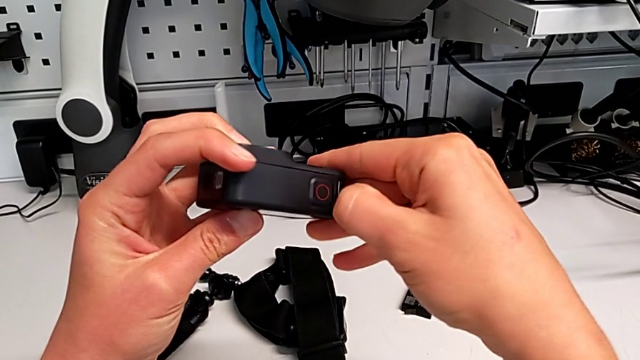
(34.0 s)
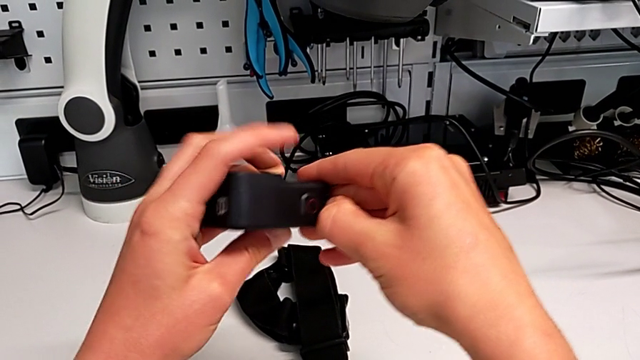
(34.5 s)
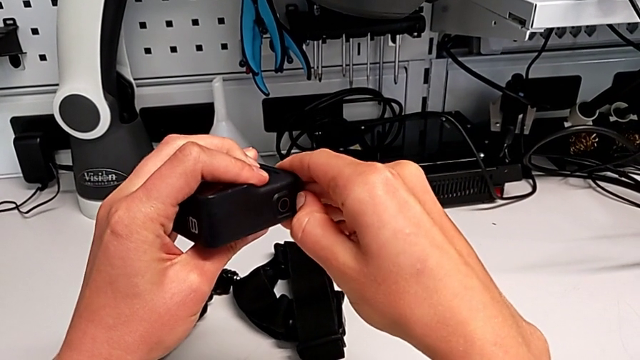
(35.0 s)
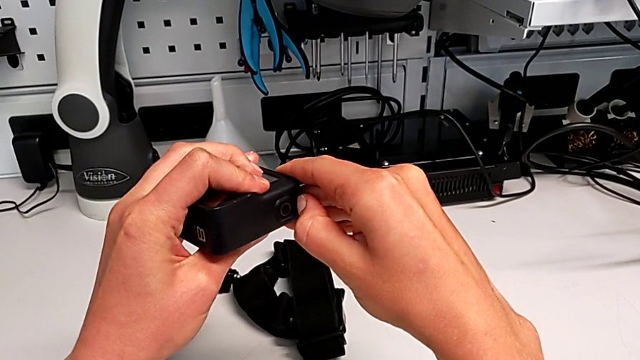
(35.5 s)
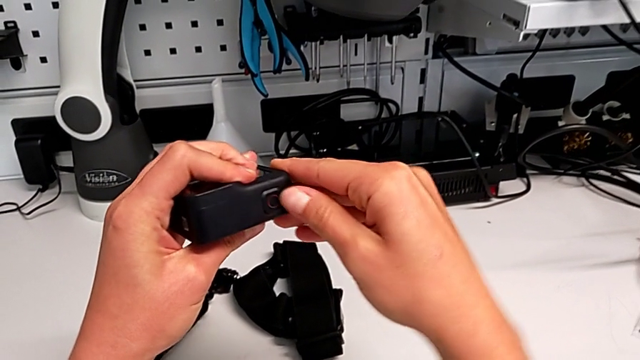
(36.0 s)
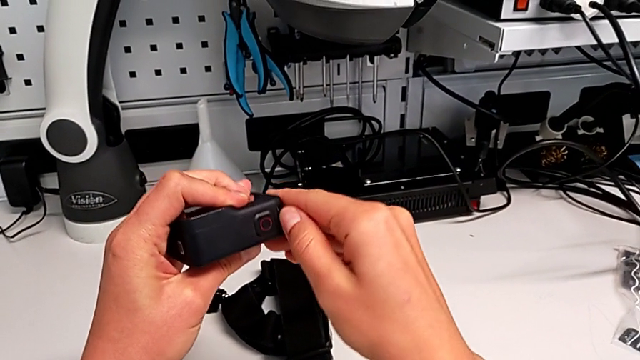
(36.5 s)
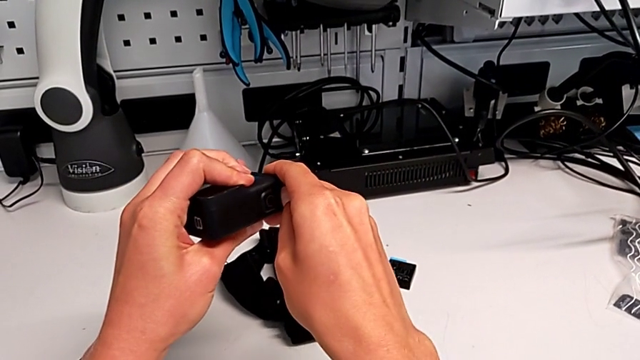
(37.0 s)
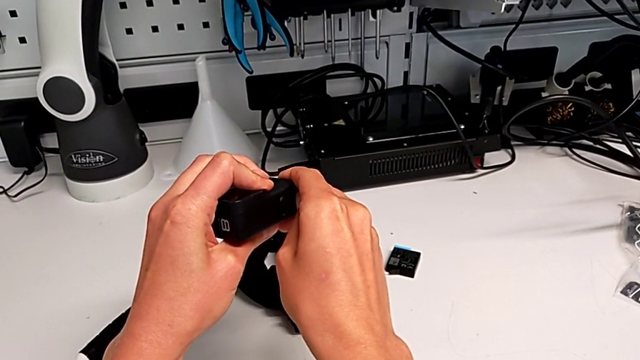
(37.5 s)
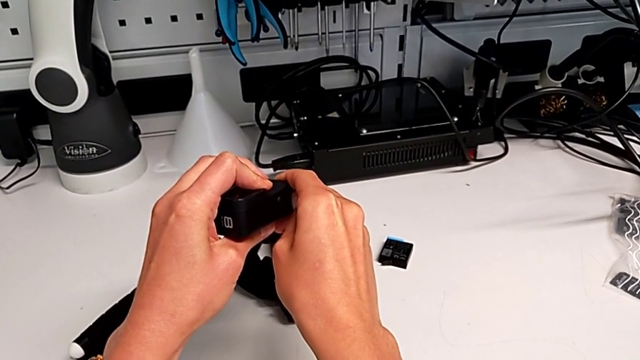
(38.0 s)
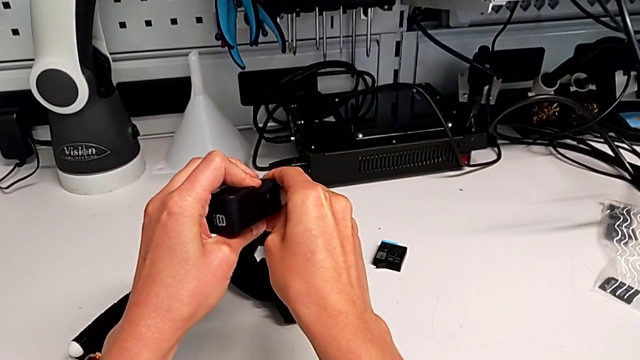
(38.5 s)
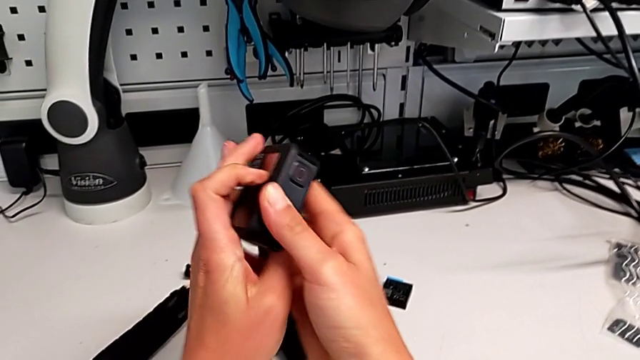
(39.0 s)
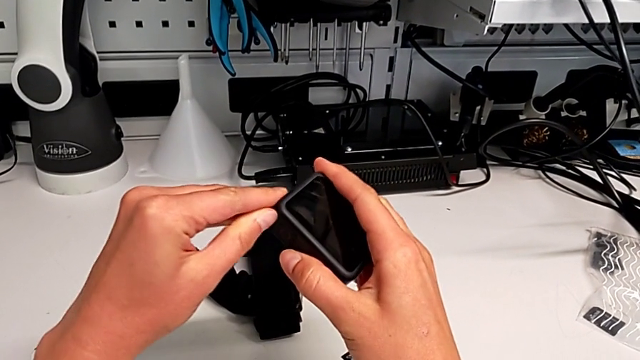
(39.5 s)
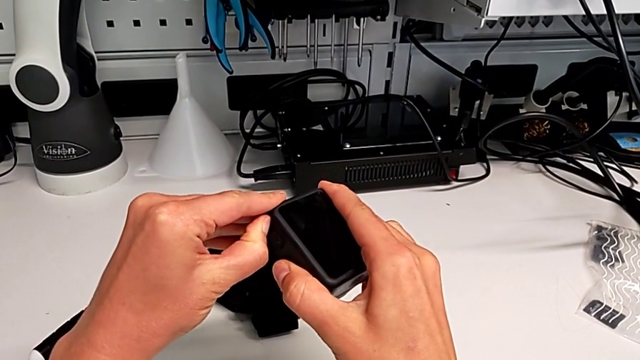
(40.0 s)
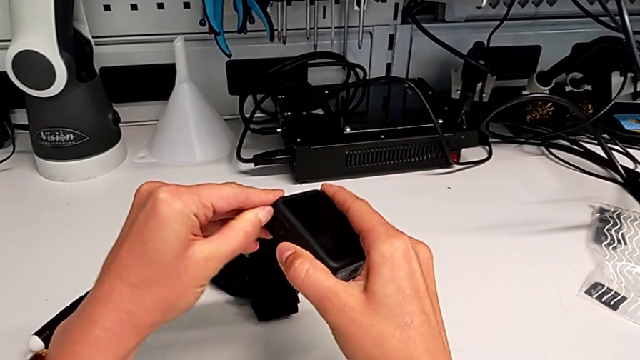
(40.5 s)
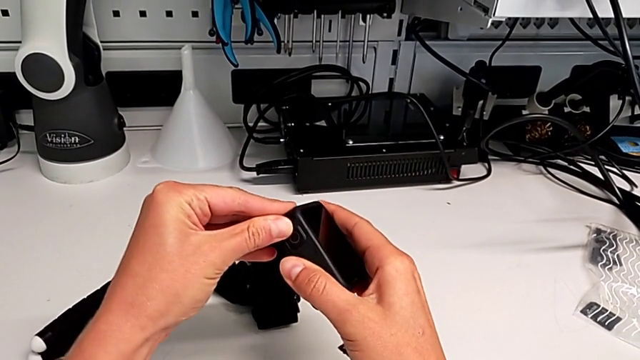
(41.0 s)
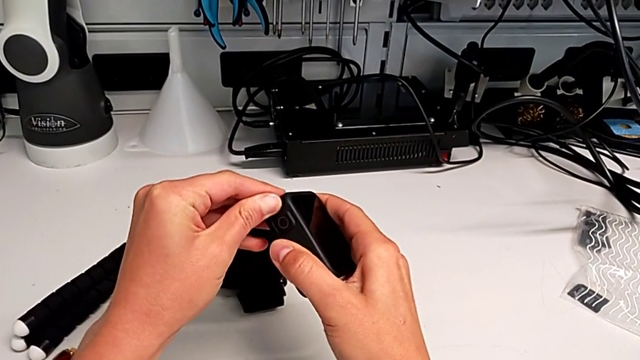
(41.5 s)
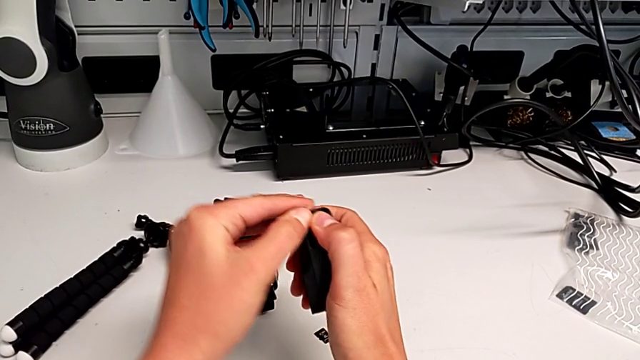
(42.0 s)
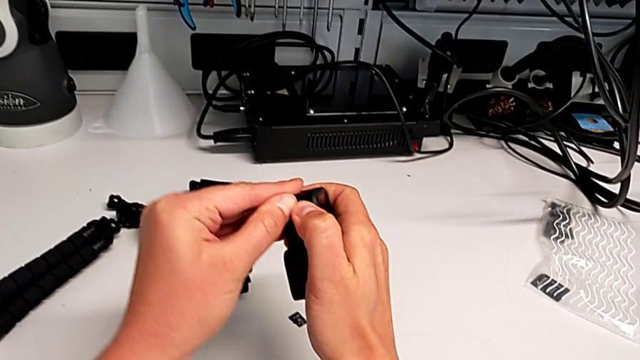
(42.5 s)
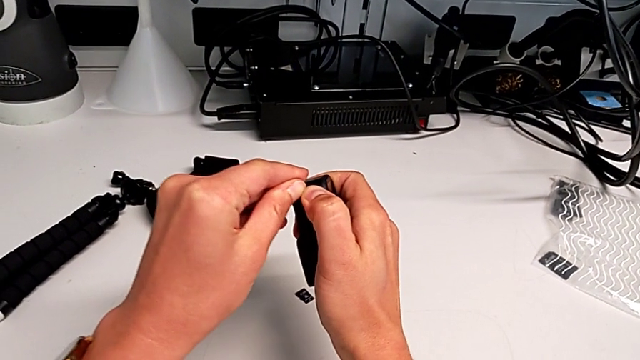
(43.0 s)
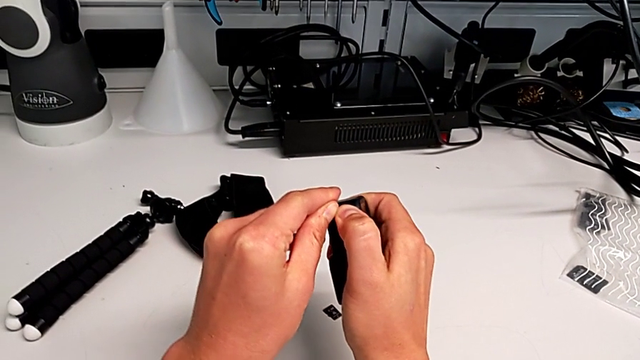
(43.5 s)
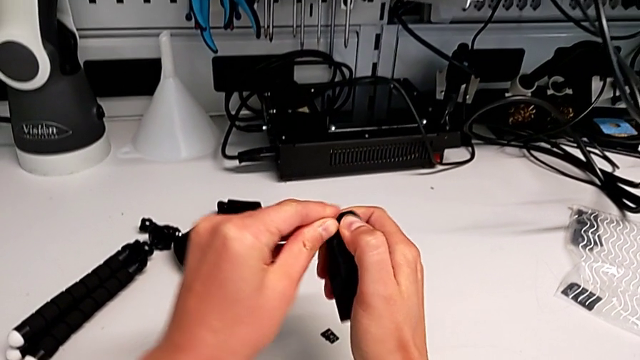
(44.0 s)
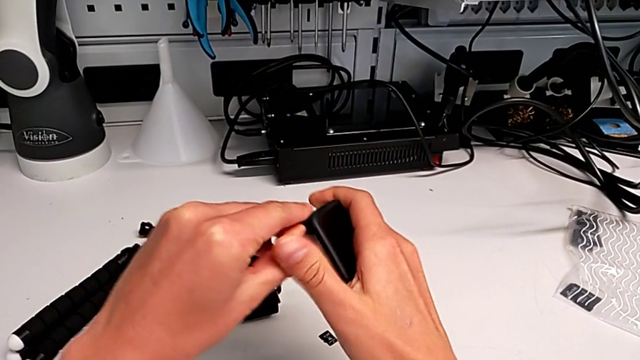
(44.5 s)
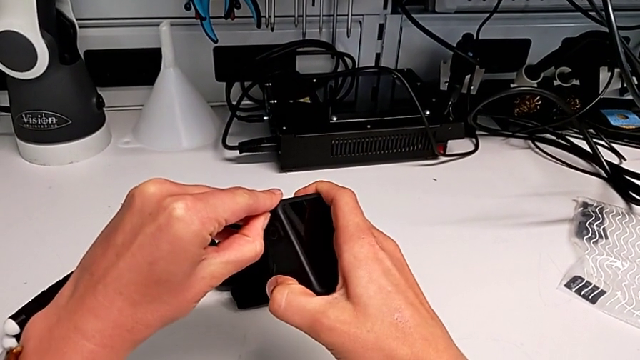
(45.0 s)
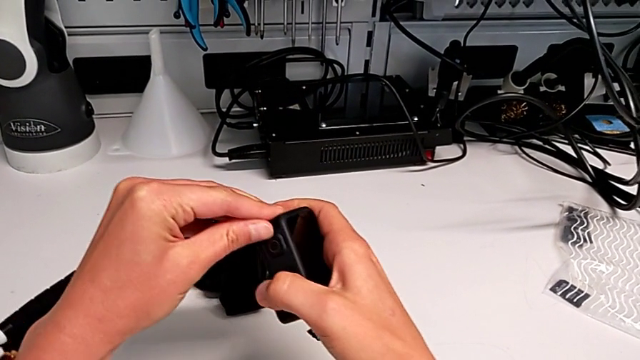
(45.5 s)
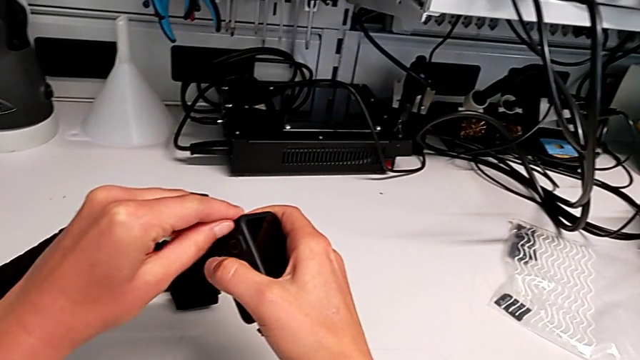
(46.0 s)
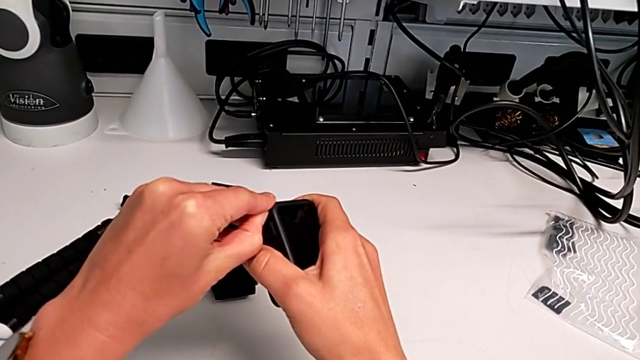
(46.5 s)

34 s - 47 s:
The camera wearer is exchanging the battery of the GoPro. They turn the GoPro, pull the battery door, rotate the GoPro and pull the battery door.

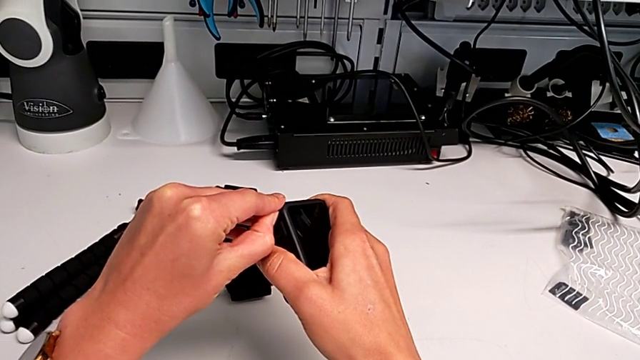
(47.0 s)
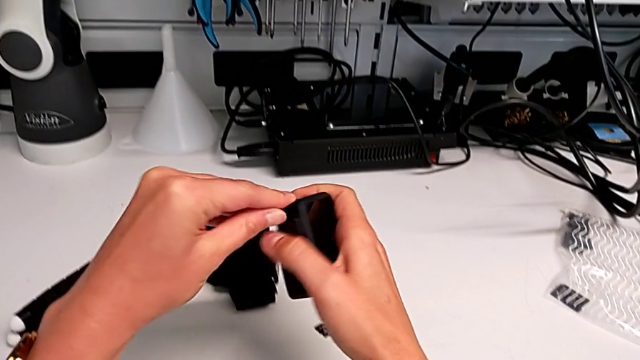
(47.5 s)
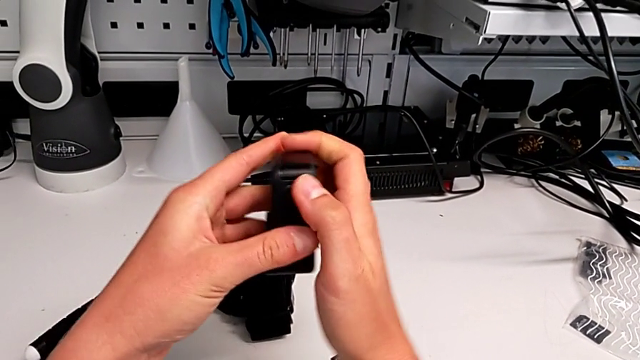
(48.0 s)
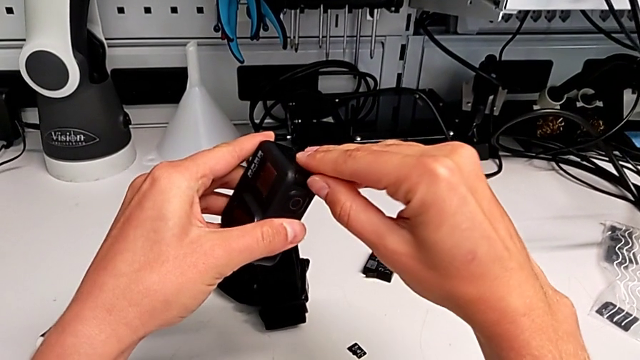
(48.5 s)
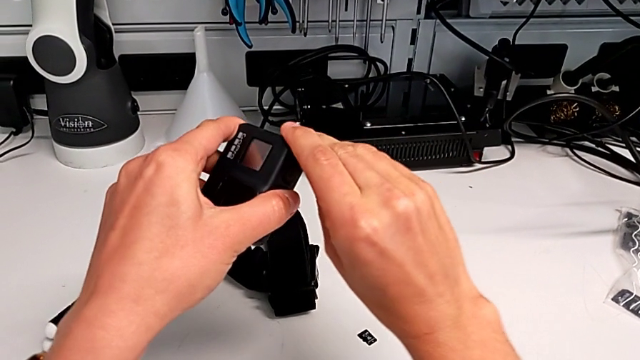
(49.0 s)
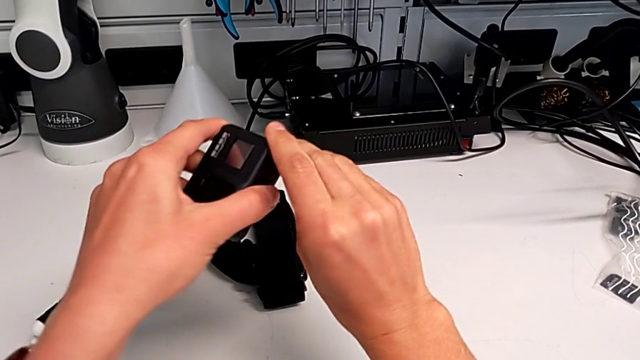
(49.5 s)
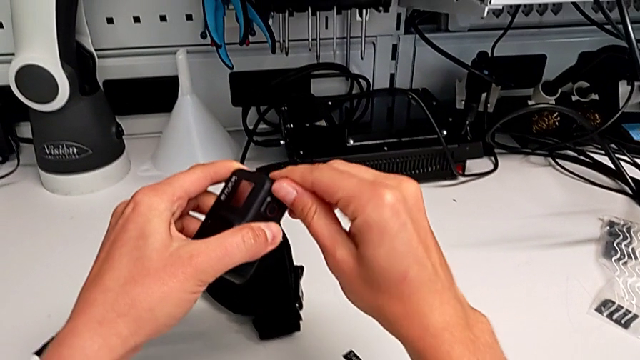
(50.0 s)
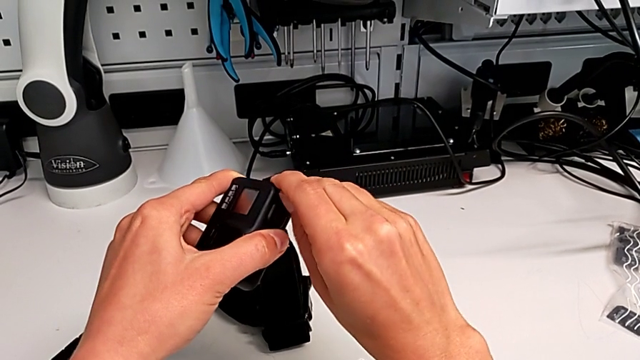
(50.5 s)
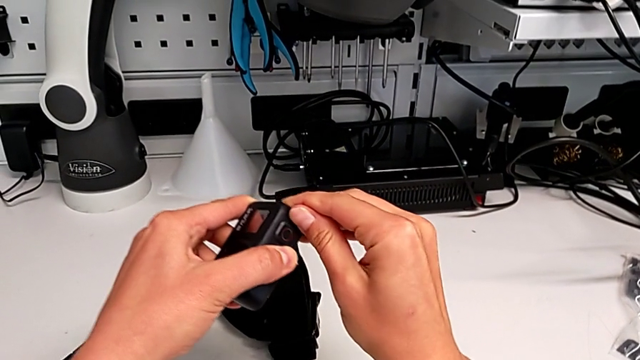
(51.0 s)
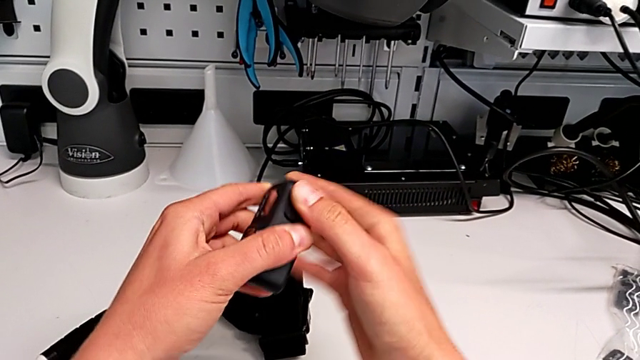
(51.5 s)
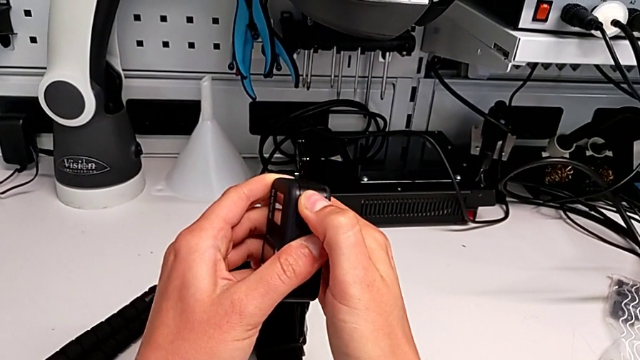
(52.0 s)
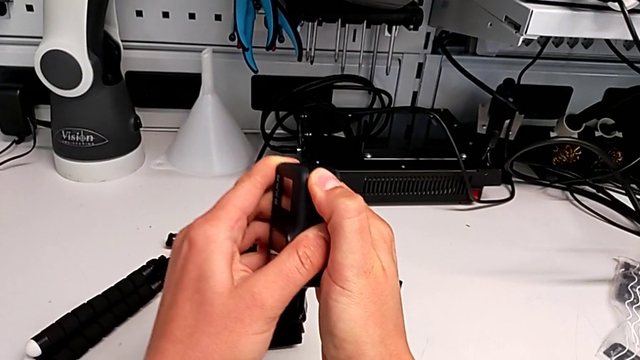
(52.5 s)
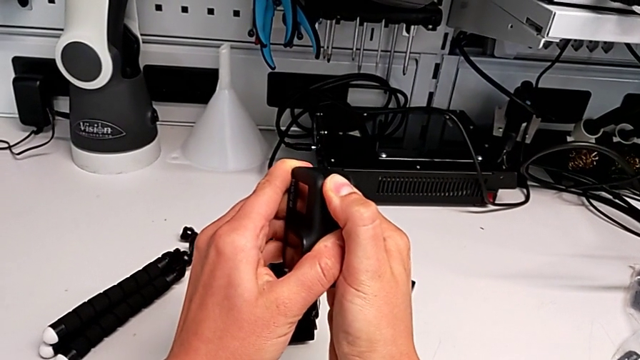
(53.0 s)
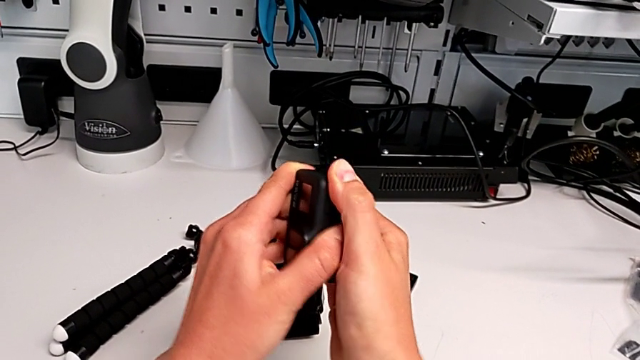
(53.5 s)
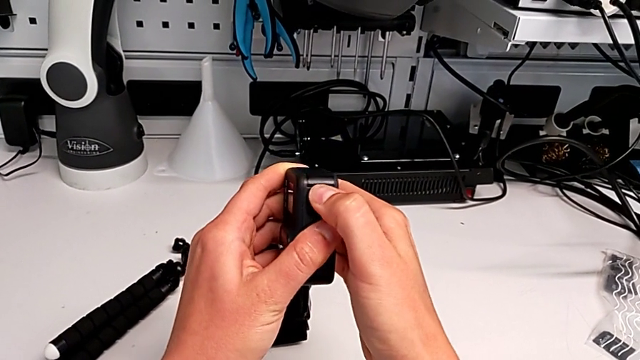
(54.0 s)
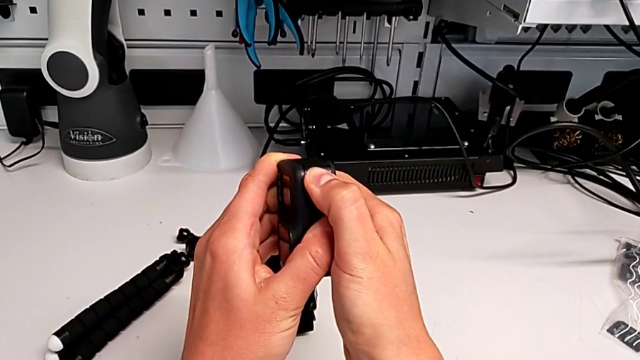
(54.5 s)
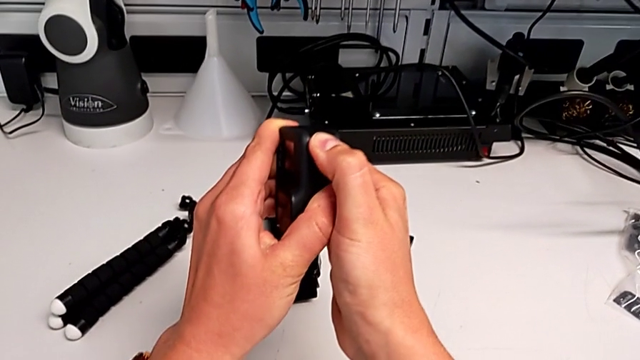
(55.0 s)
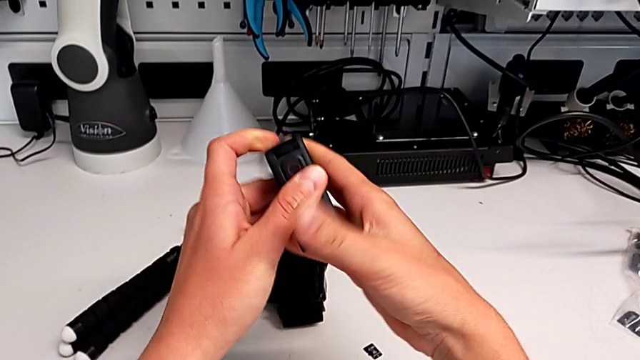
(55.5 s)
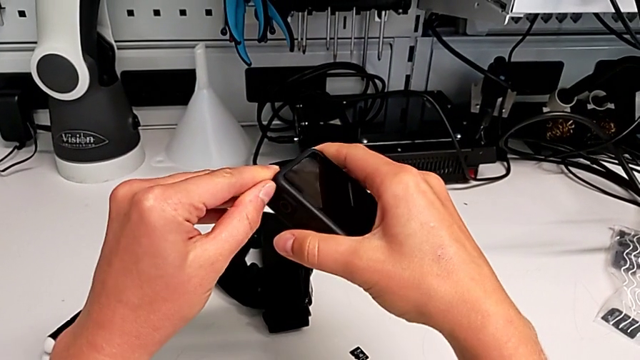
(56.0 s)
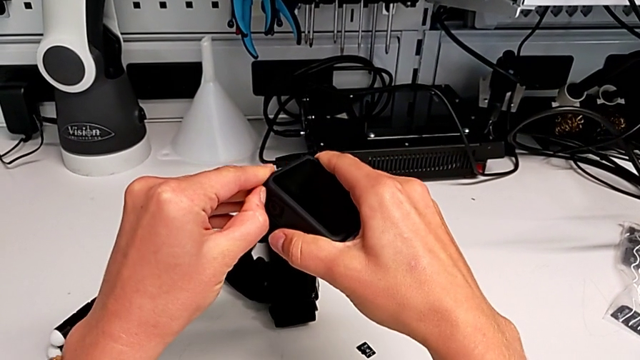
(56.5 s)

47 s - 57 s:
The camera wearer is exchanging the battery of the GoPro. They rotate the GoPro, pull the battery door and rotate the GoPro.
